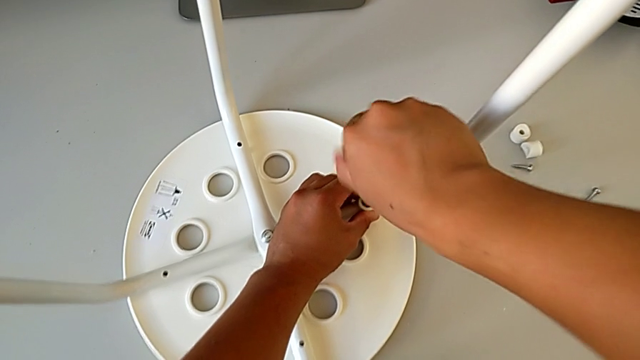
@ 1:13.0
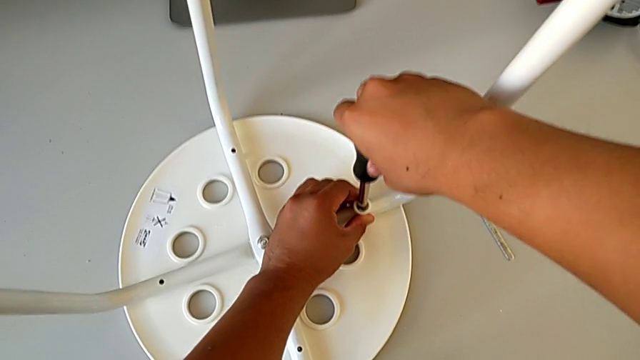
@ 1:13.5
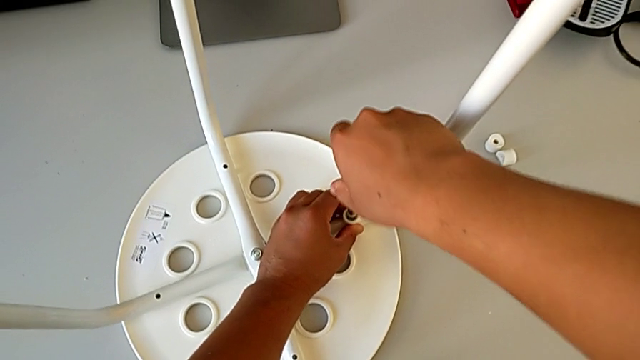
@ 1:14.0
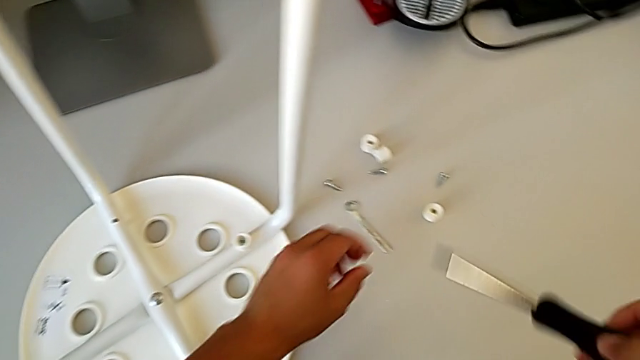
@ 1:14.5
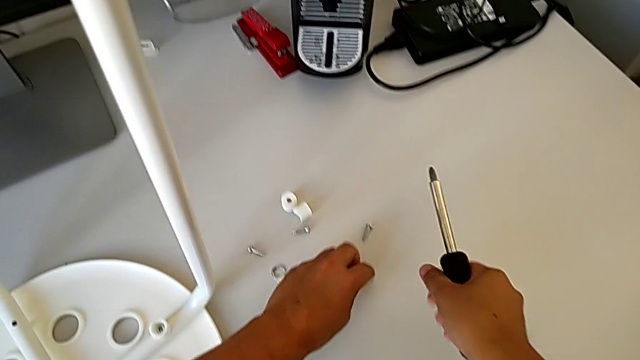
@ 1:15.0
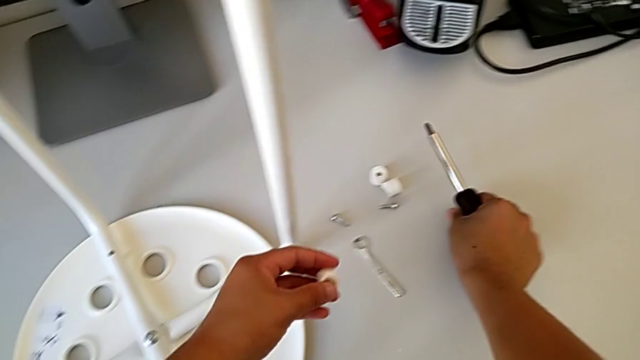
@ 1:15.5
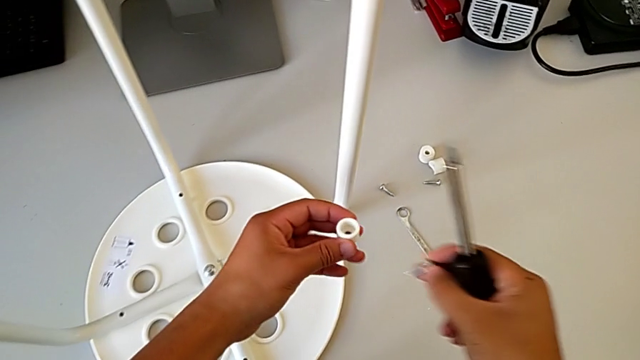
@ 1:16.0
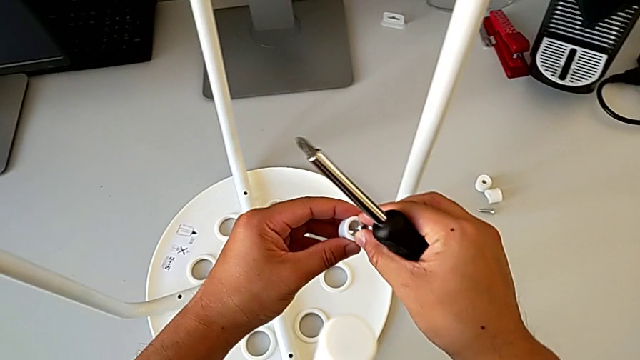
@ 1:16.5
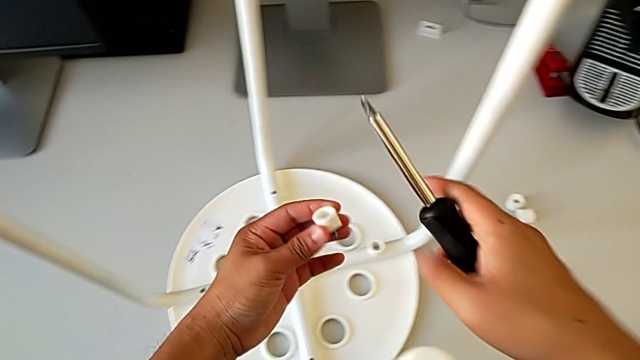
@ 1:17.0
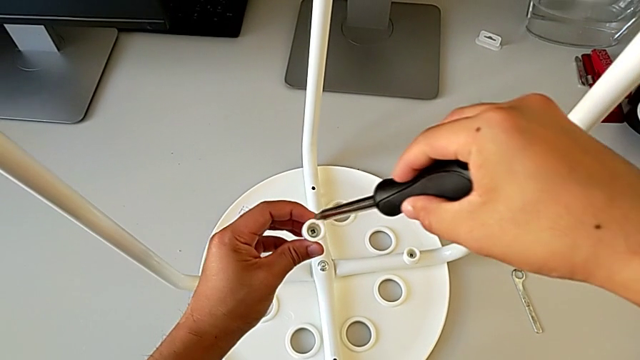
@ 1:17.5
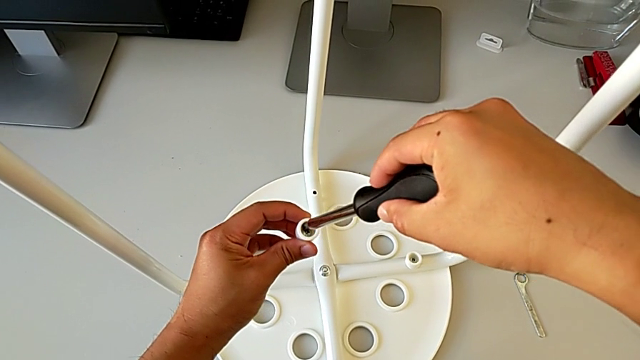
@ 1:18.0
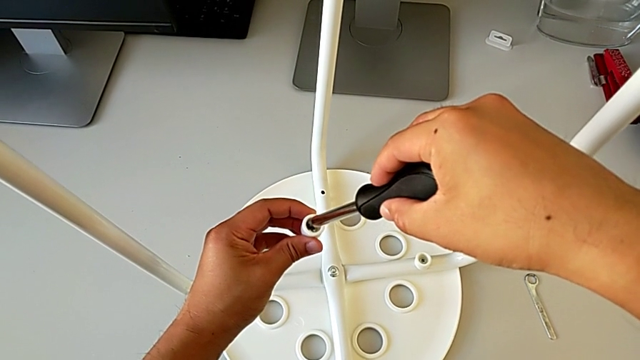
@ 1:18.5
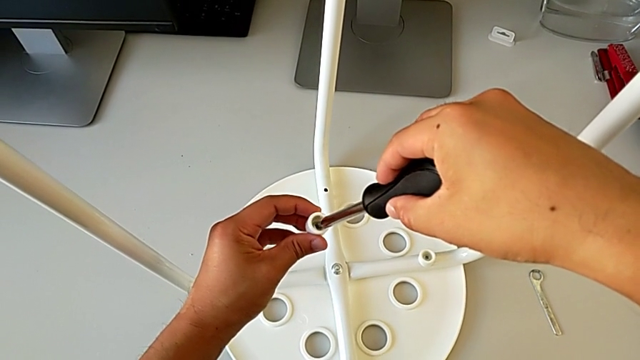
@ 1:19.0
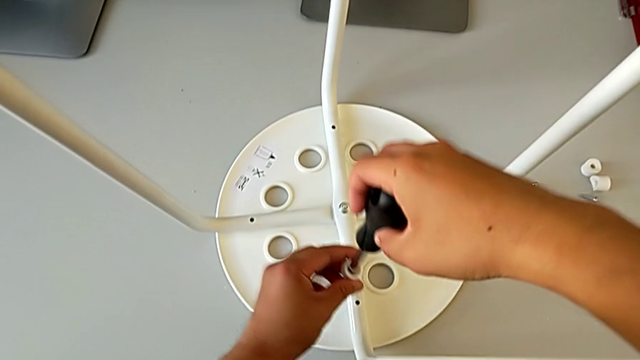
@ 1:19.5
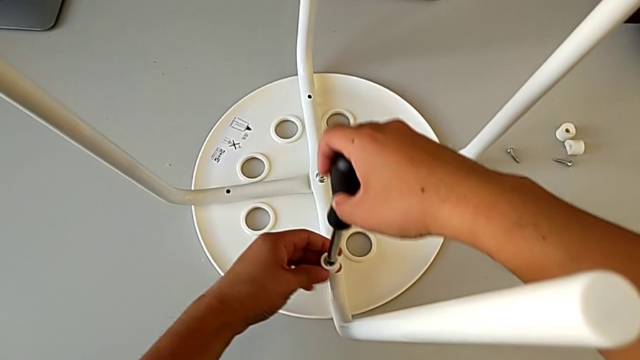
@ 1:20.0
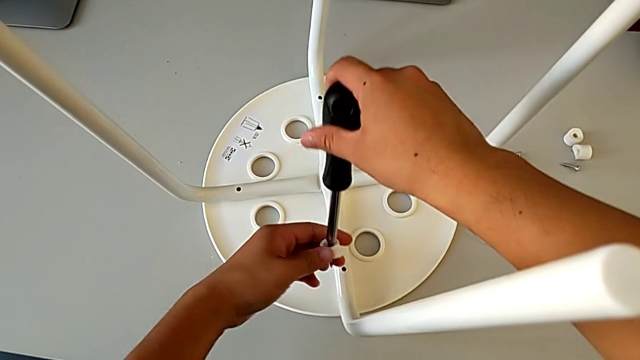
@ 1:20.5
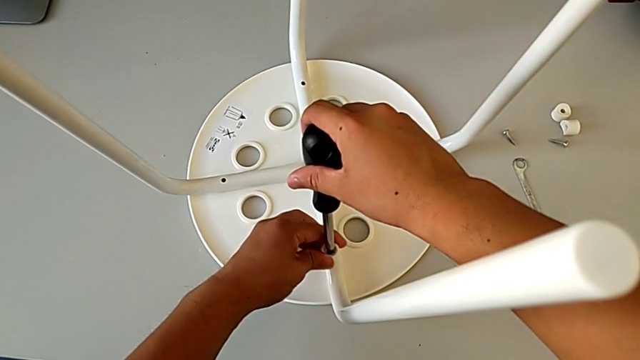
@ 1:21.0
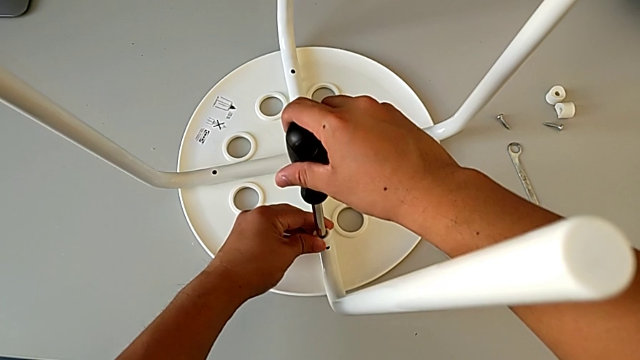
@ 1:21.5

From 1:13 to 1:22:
The camera wearer is assembling the seat. They withdraw the screwdriver, grab the washer with the left hand, grab the screw with the right hand, insert it, insert the screwdriver, align the screw and insert it.

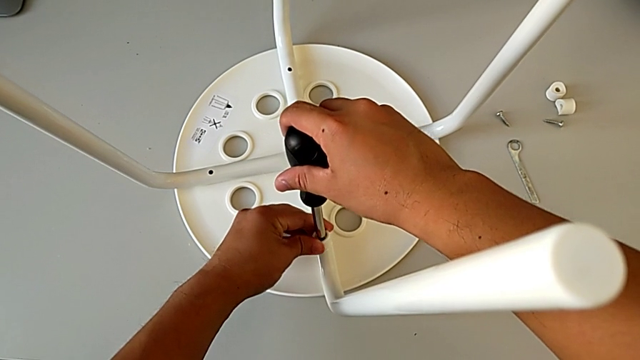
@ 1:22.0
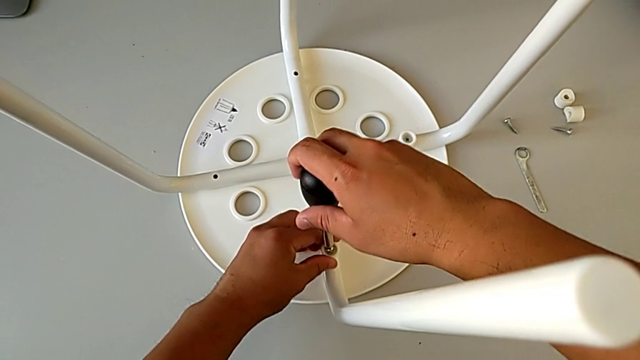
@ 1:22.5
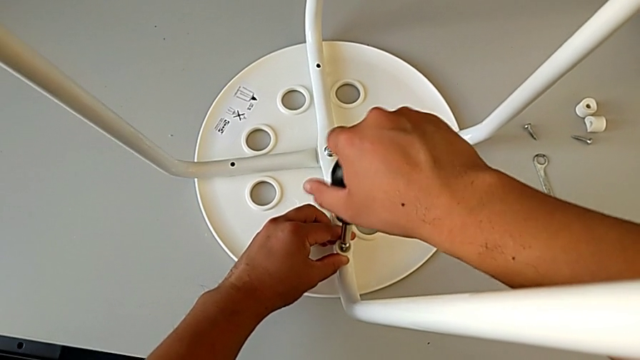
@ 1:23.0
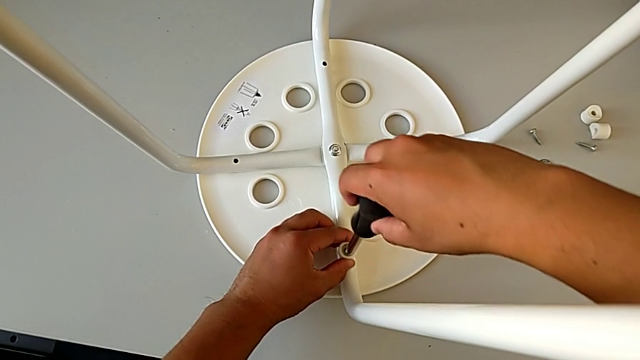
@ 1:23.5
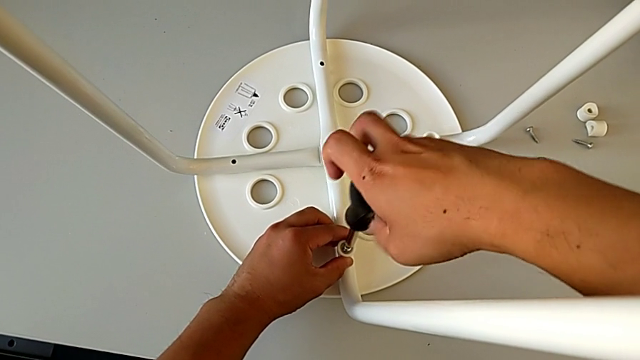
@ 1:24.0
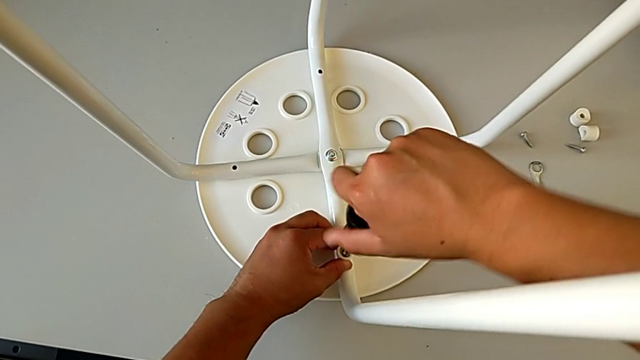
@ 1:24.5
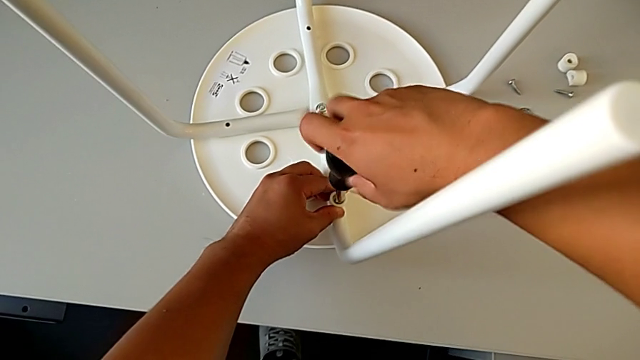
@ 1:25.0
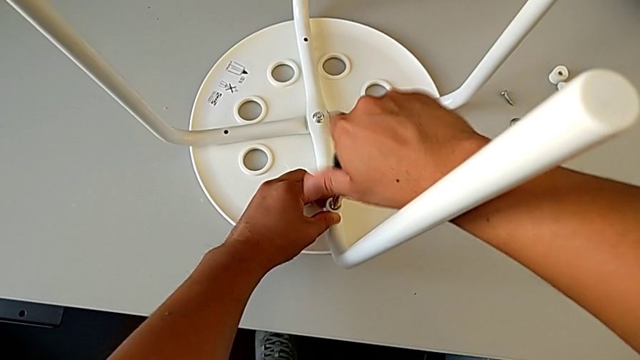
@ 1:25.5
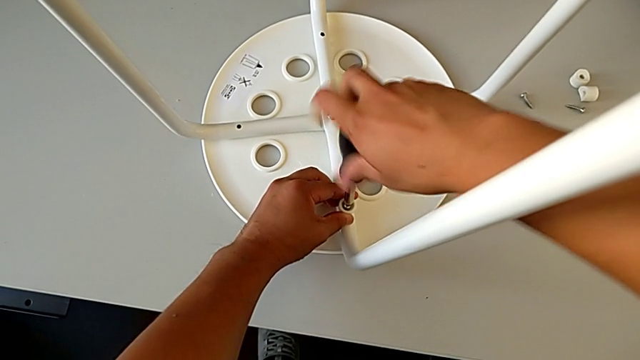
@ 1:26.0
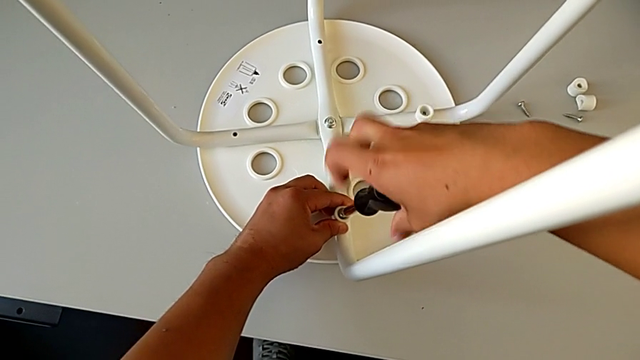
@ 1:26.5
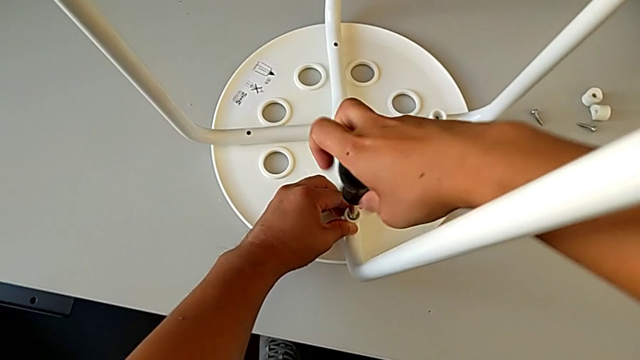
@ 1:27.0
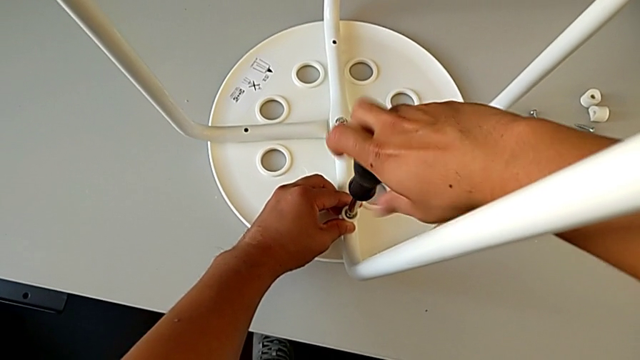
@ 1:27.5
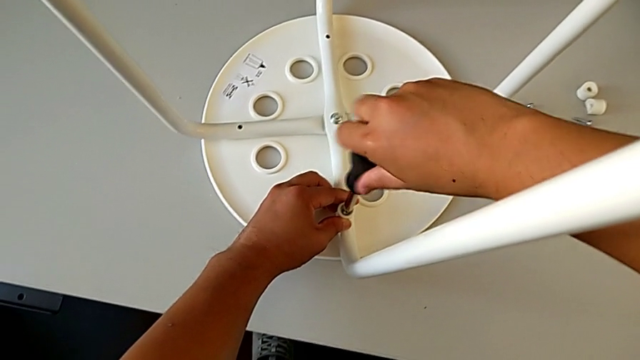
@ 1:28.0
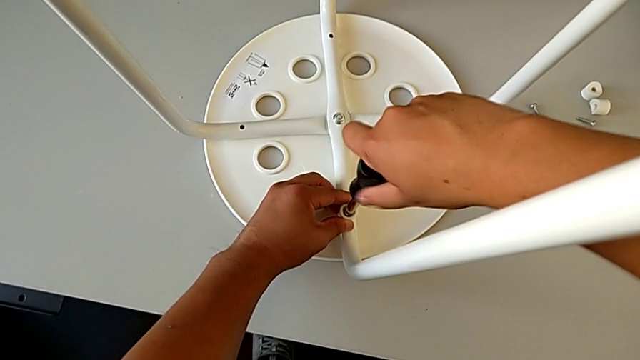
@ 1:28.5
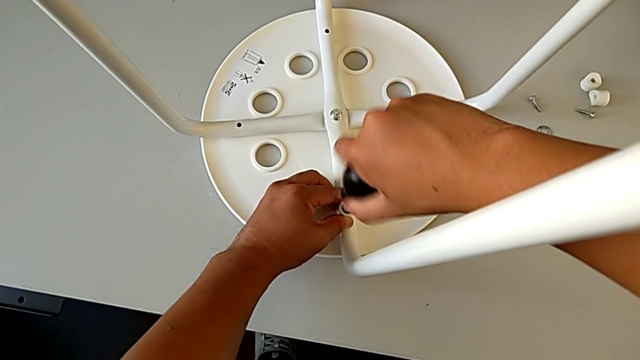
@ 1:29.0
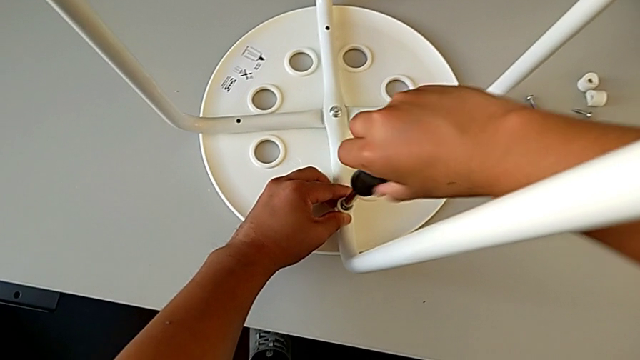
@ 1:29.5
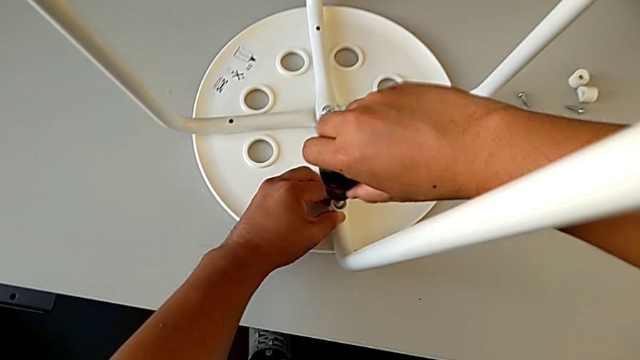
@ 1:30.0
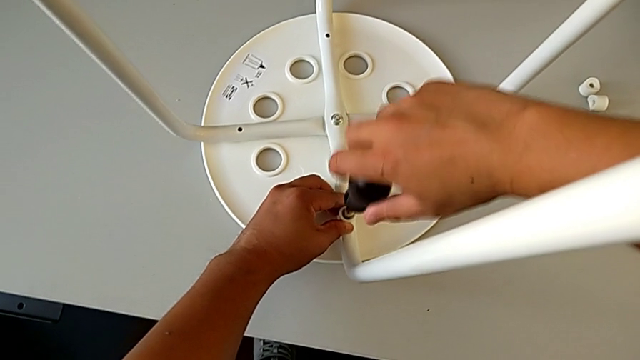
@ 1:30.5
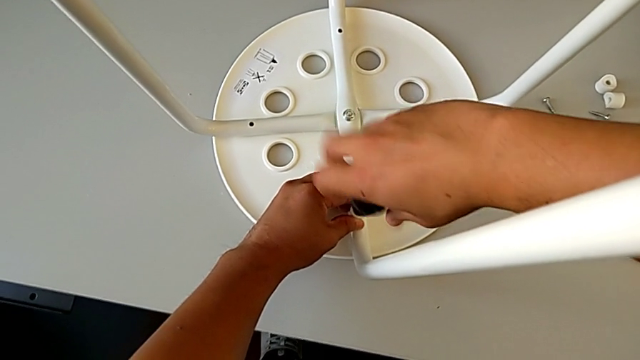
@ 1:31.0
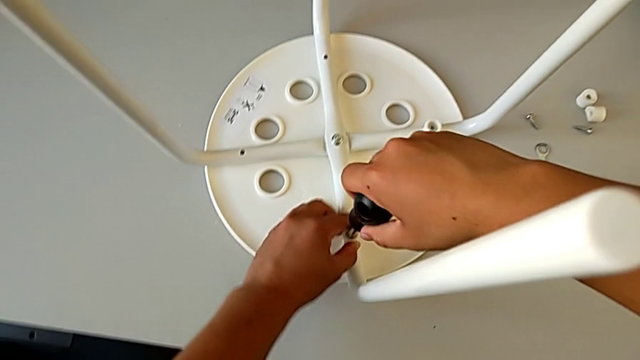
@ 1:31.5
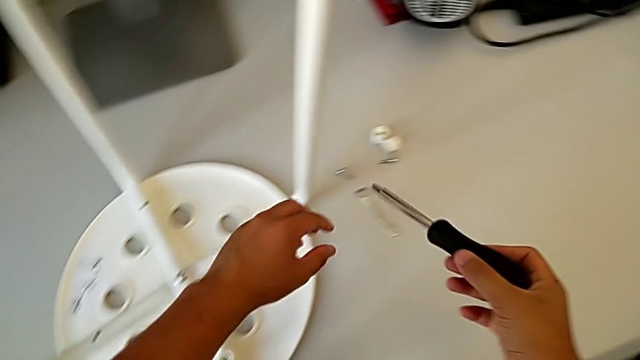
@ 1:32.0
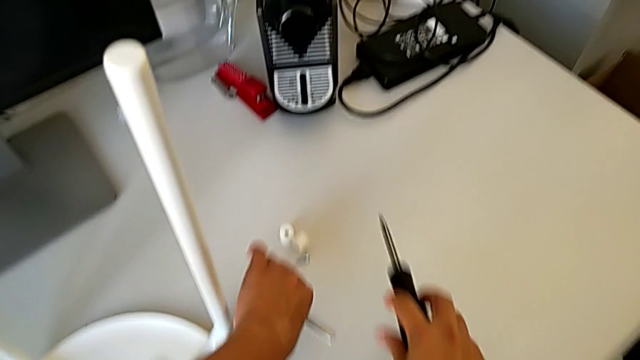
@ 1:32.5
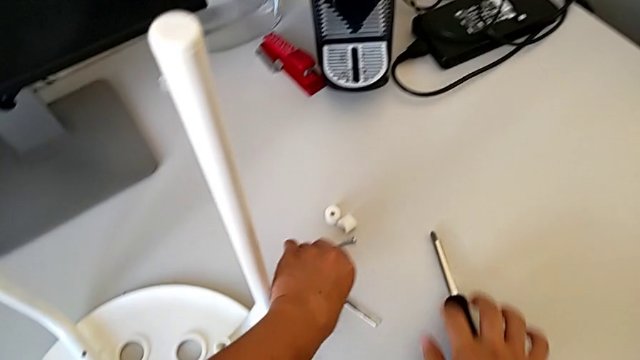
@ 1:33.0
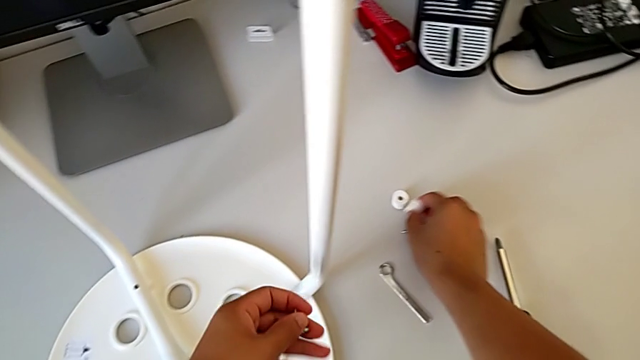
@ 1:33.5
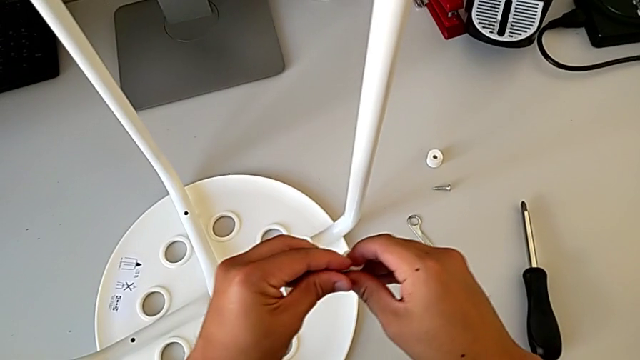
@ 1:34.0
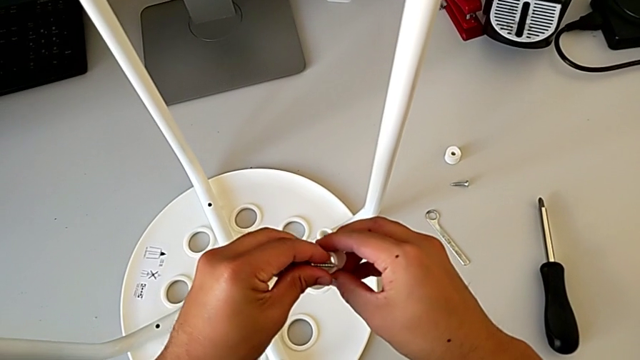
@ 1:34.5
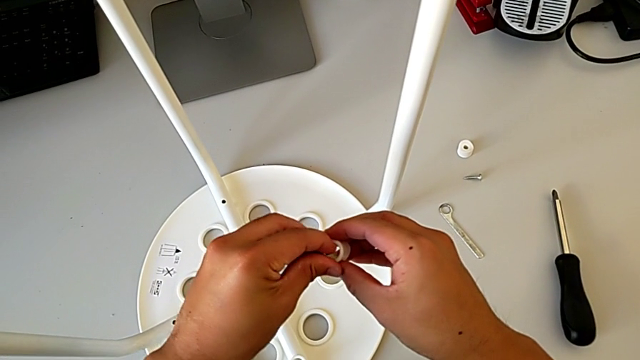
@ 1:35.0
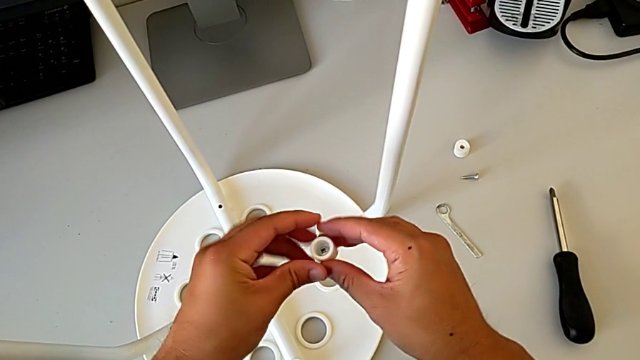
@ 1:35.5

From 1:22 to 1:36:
The camera wearer is assembling the seat. They screw the screw, withdraw the screwdriver, place it with the right hand, grab the screw with the left hand, grab the washer and insert the screw.
